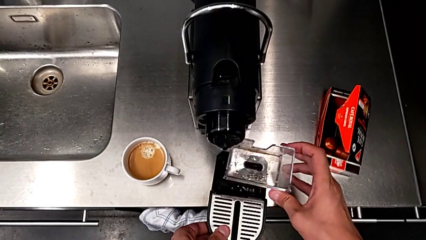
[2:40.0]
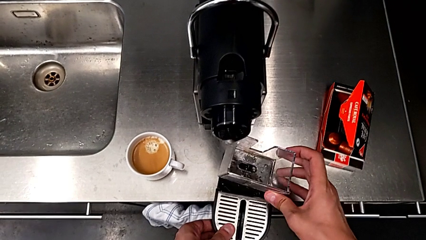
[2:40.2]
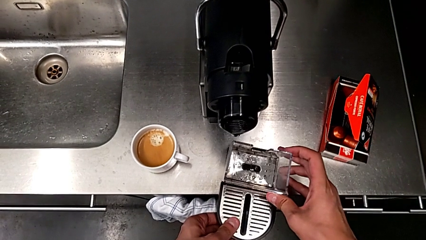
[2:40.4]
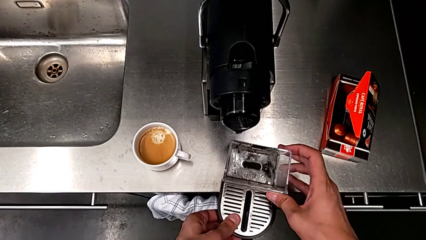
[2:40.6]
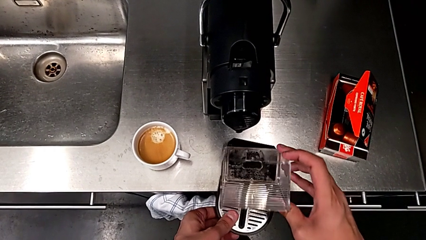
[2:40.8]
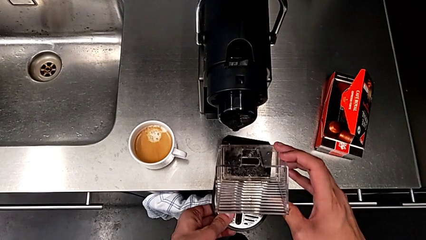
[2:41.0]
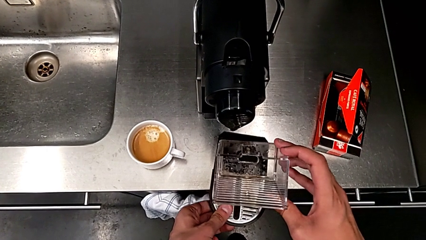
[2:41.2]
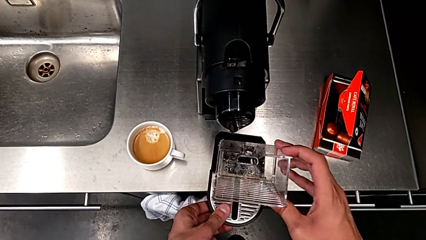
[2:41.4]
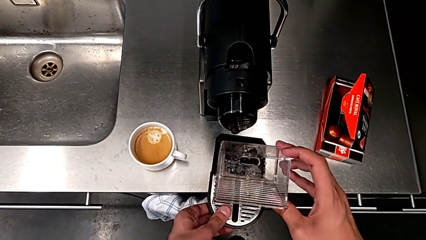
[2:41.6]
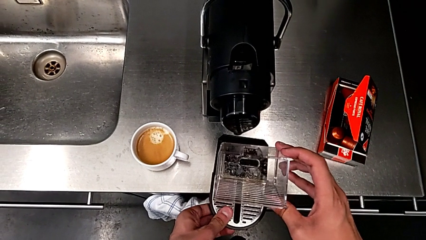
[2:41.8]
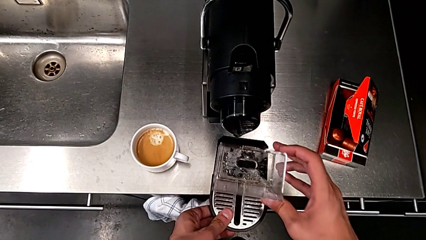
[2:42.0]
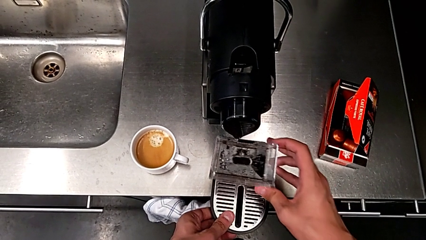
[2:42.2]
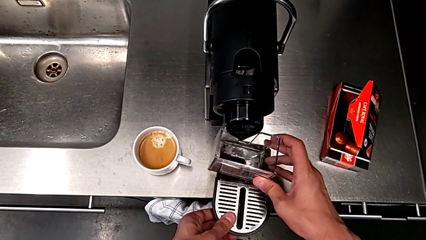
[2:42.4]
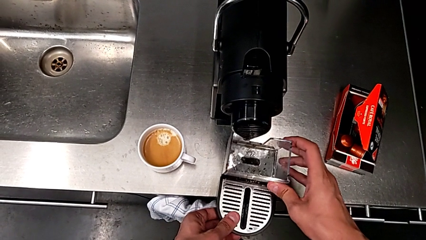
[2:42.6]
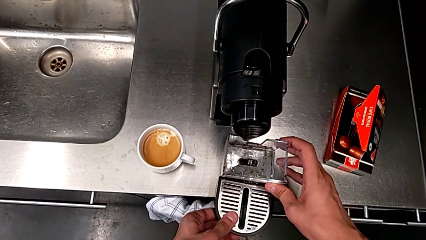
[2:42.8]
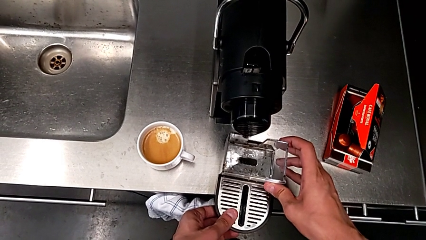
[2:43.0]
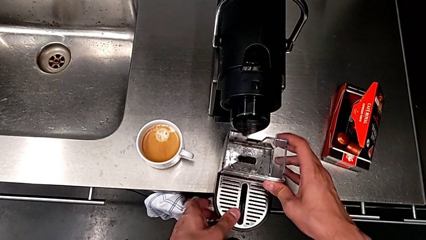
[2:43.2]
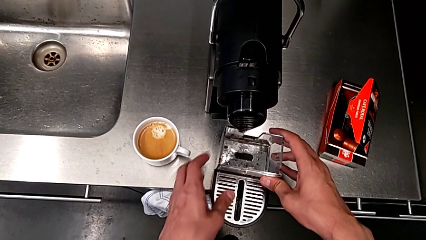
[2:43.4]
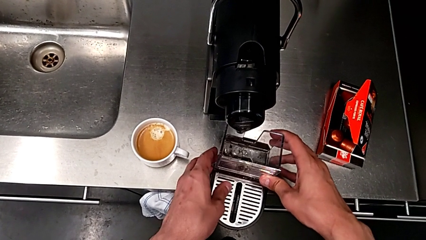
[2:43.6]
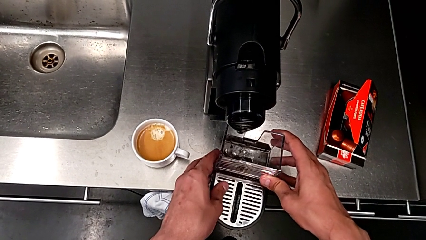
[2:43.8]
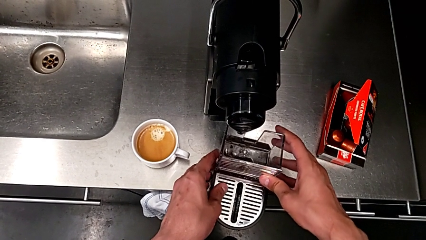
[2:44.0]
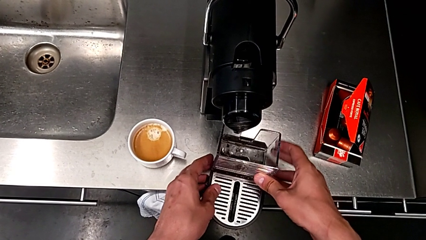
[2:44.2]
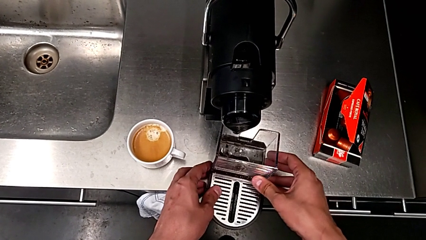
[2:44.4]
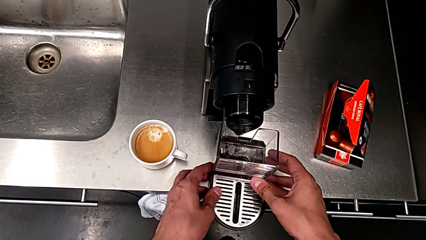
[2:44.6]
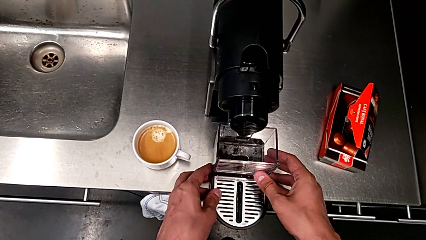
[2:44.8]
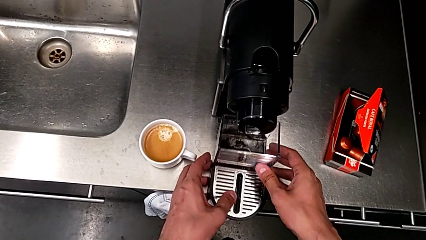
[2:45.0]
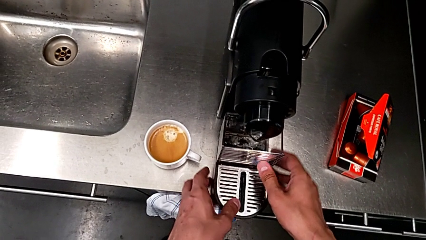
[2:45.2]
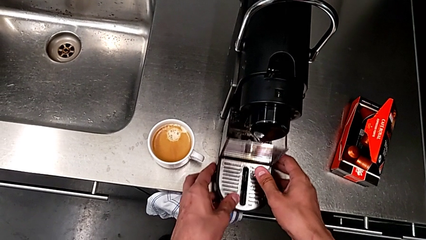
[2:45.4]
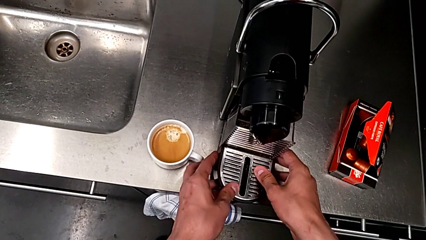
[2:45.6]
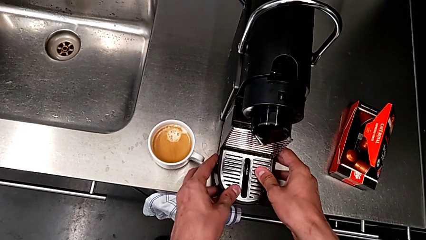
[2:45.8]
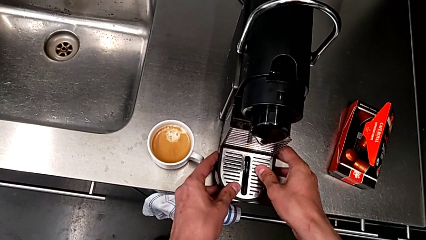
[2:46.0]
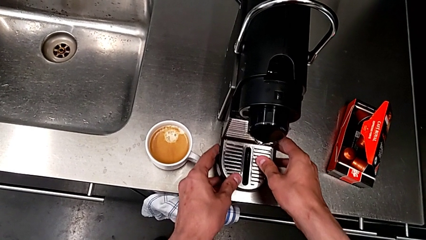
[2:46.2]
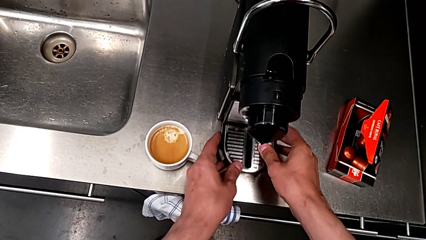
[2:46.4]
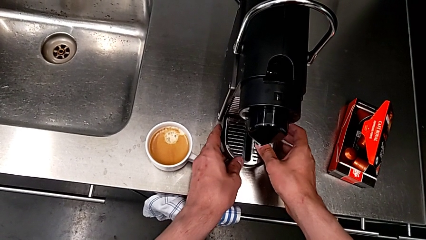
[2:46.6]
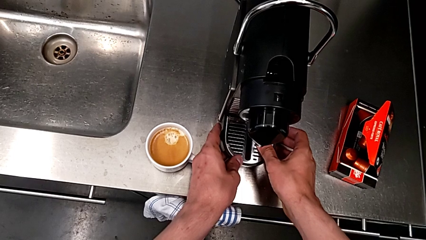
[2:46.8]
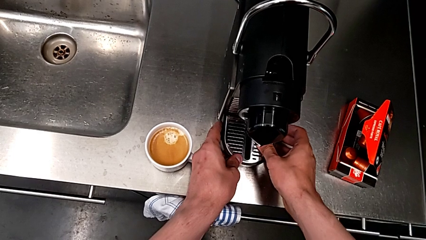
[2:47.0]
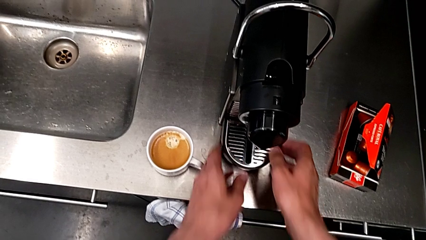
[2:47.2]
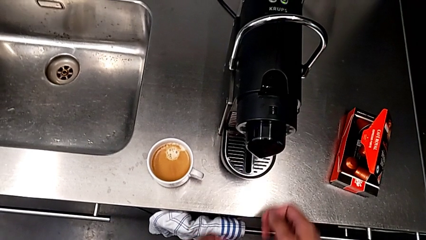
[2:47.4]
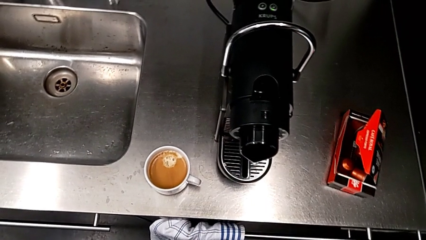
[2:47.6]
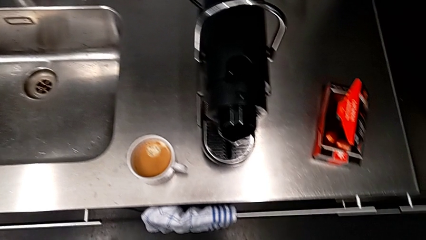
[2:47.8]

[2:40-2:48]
The camera wearer is emptying the capsule container. They insert the capsule container and insert the drip tray, both with the right hand.

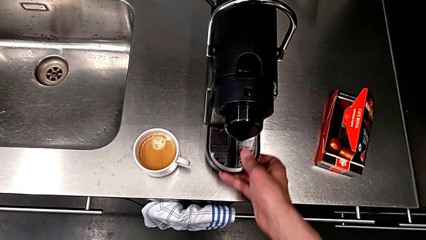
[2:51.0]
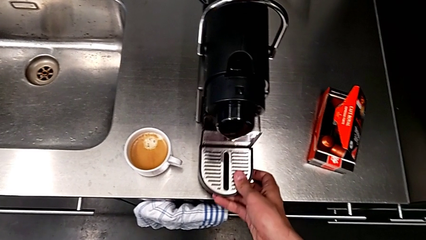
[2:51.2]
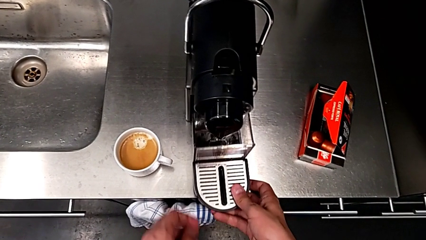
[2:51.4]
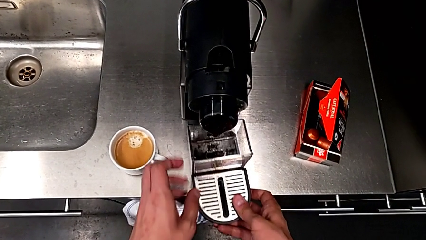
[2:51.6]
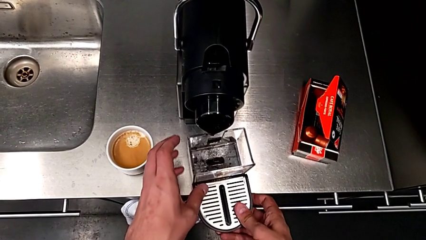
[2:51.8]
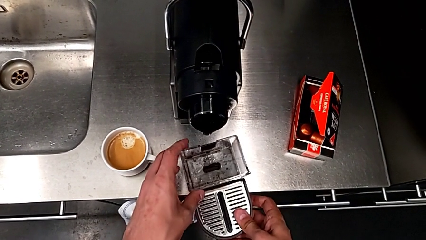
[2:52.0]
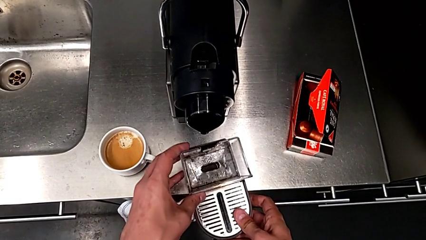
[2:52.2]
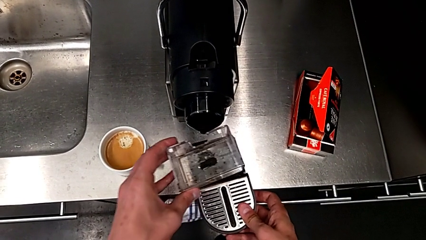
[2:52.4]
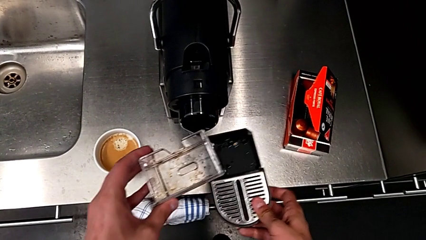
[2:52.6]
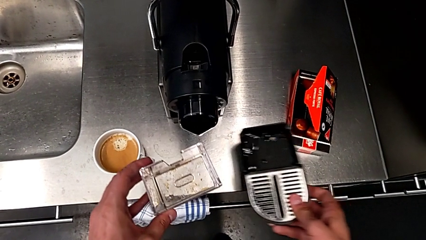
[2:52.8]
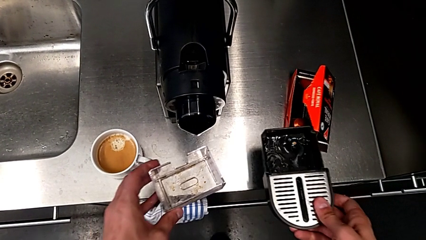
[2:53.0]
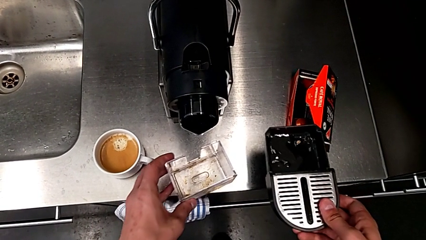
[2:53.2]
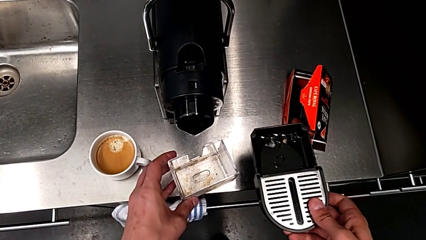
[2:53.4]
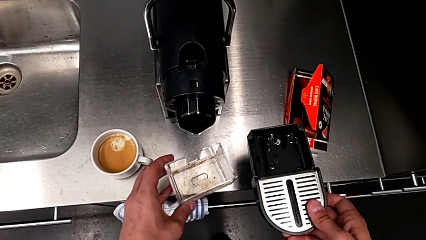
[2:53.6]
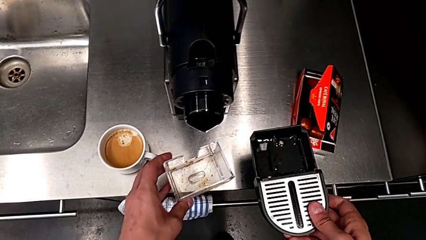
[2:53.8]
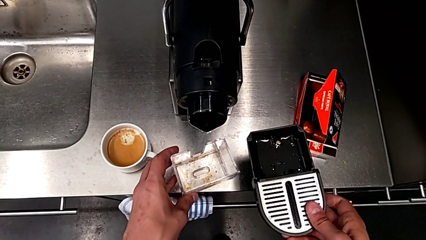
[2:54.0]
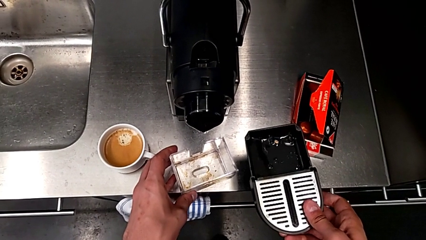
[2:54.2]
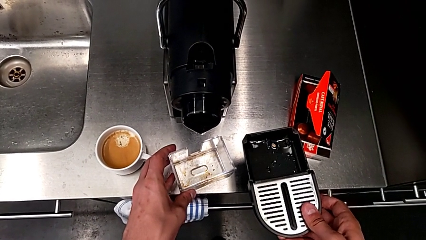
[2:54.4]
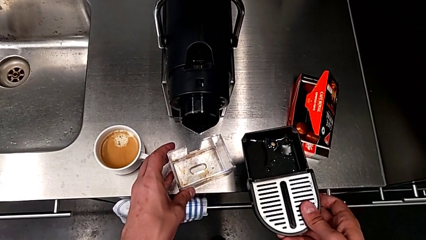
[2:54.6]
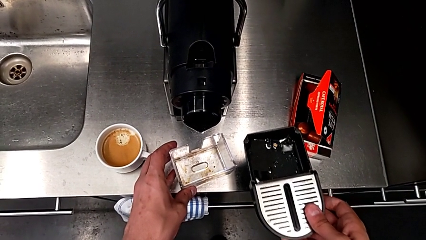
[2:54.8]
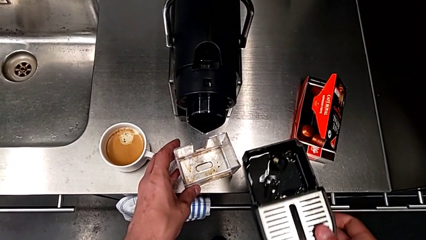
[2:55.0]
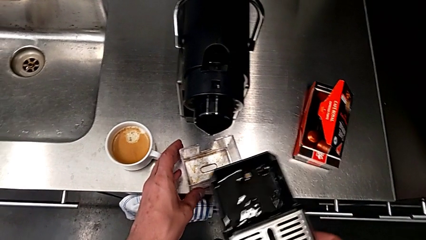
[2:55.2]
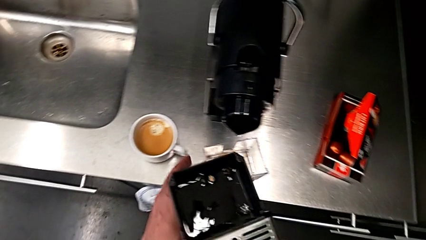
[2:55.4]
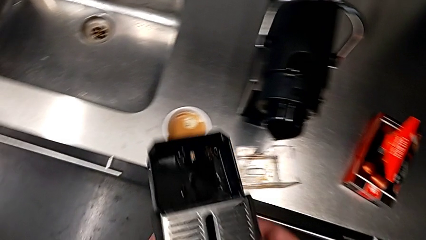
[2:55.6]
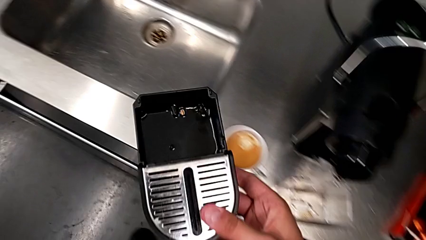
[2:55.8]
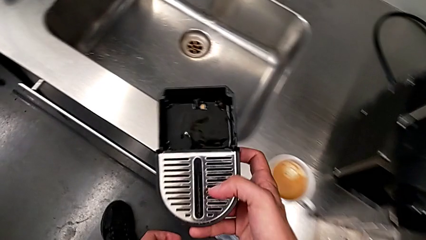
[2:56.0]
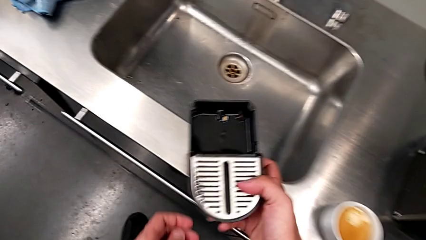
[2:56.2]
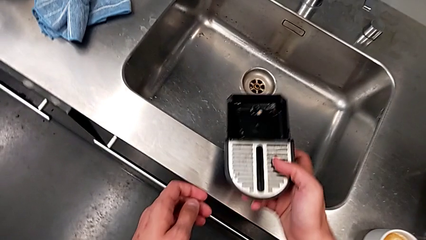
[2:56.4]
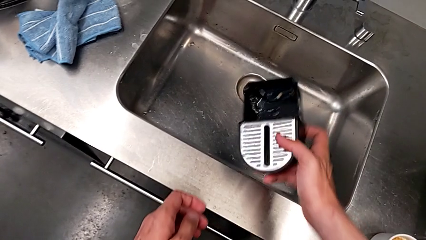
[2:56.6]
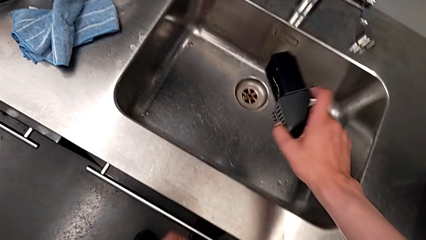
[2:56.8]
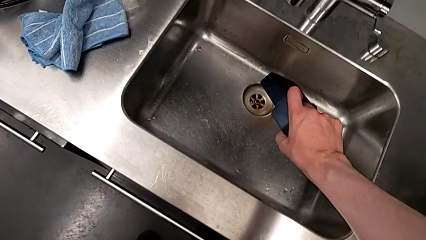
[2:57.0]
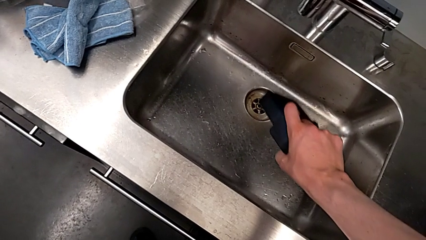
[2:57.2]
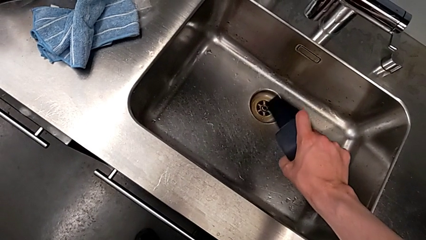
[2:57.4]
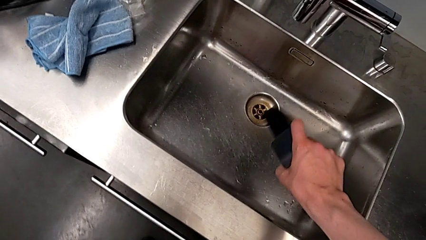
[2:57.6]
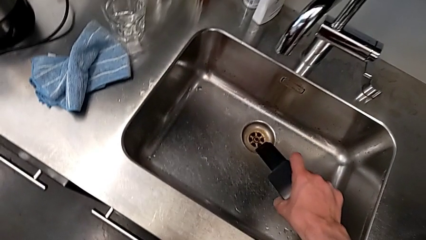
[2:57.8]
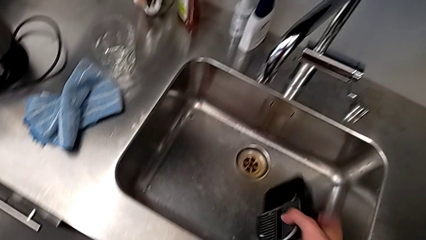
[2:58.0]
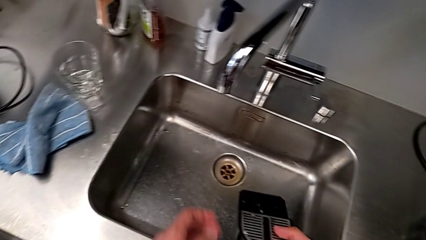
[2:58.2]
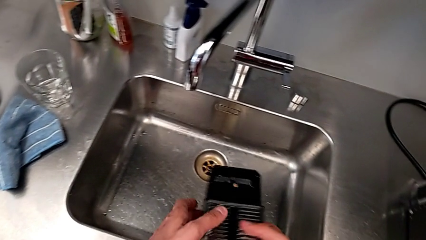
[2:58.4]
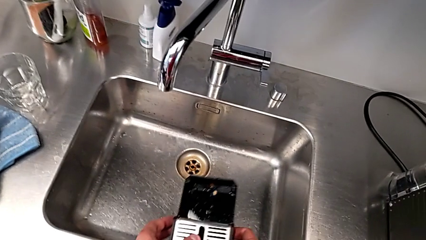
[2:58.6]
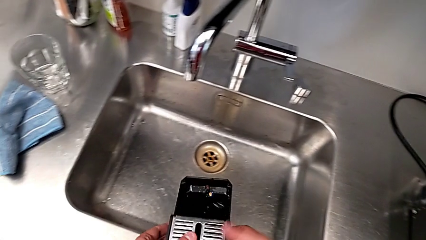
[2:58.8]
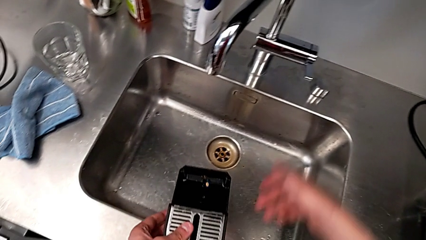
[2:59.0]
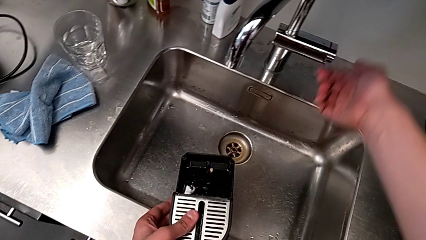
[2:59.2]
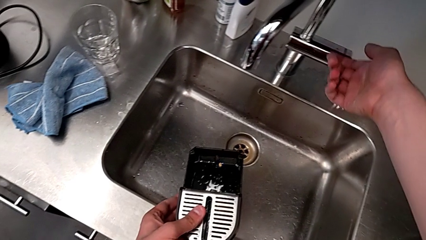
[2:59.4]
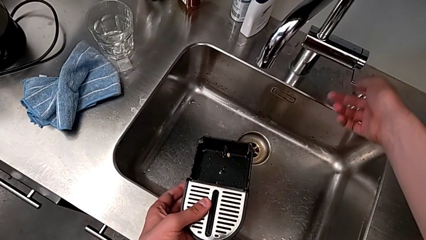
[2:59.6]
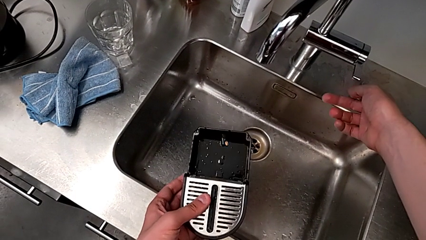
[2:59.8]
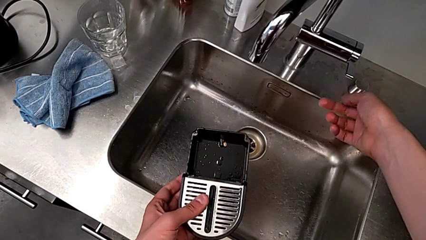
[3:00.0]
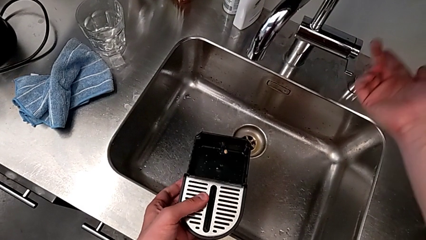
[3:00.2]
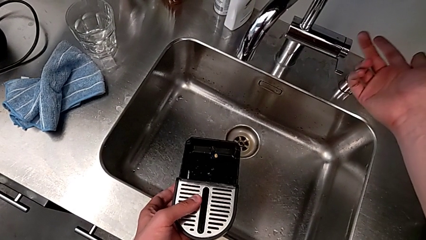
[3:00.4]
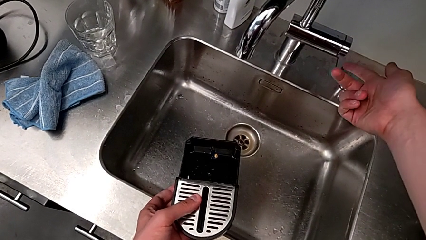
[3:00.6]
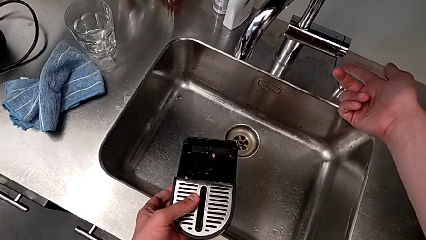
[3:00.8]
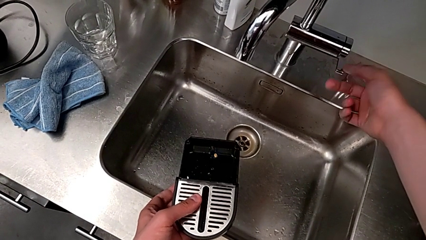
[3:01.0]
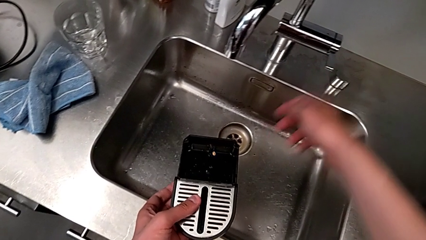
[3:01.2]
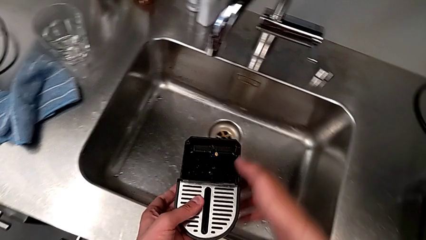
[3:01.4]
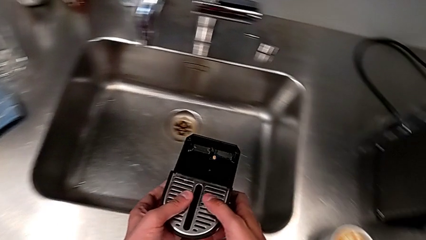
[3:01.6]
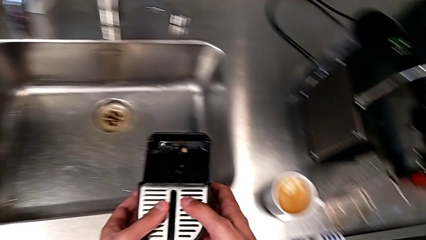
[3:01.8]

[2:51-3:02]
The camera wearer is emptying the drip tray. They pull the drip tray with the right hand, withdraw the capsule container with the left hand, place it with the left hand, empty the drip tray with the right hand and approach the faucet with the right hand.
